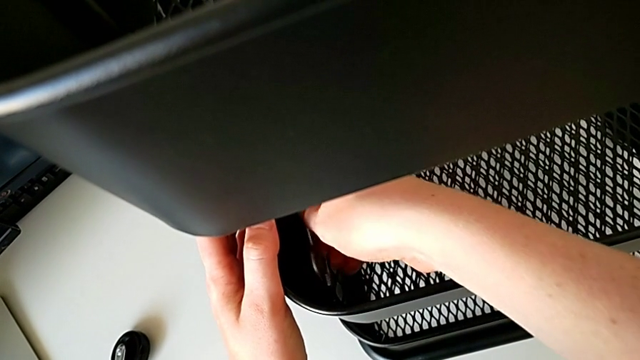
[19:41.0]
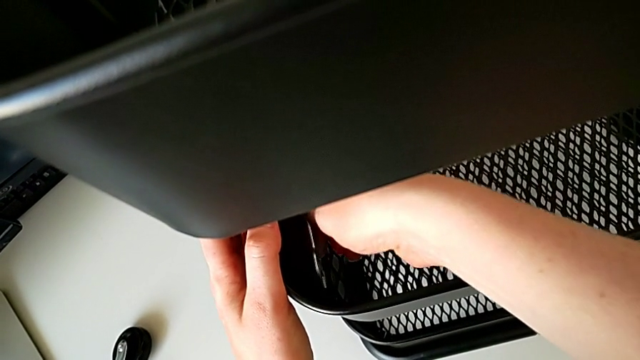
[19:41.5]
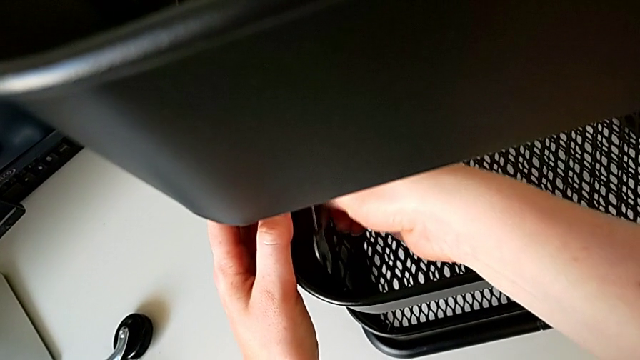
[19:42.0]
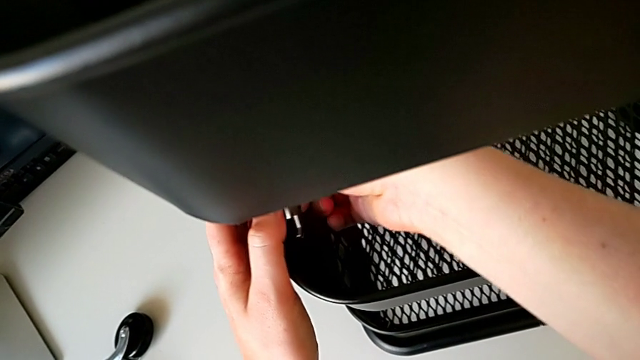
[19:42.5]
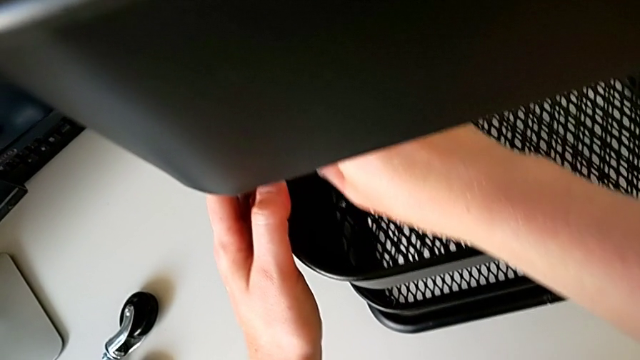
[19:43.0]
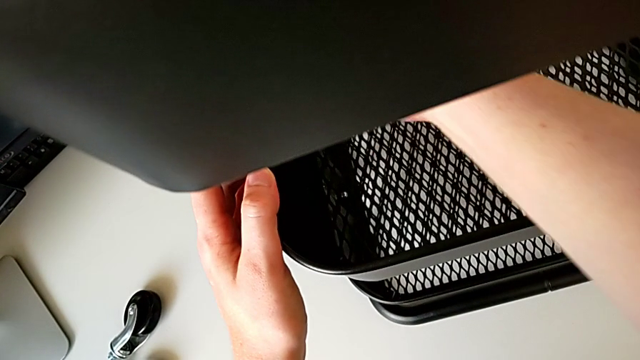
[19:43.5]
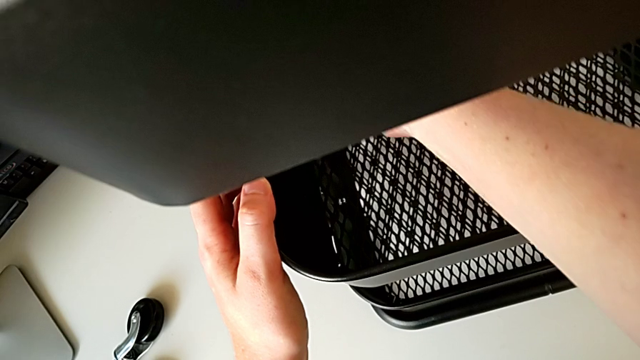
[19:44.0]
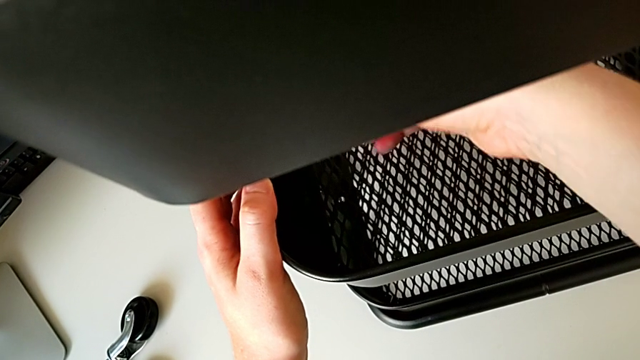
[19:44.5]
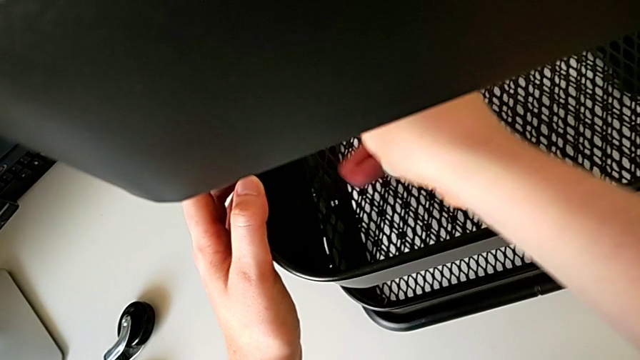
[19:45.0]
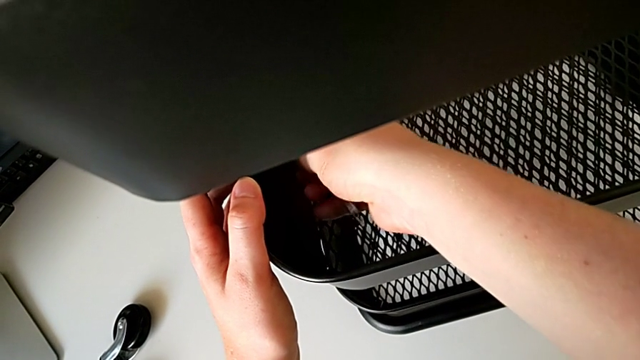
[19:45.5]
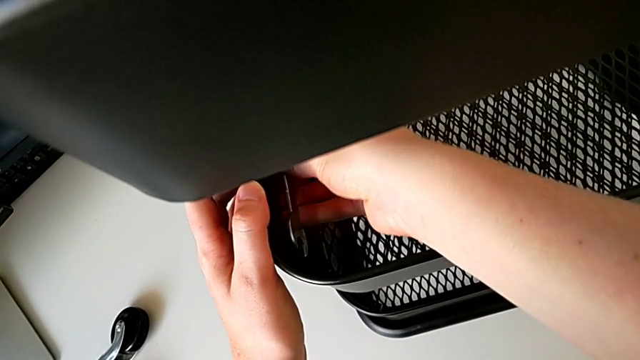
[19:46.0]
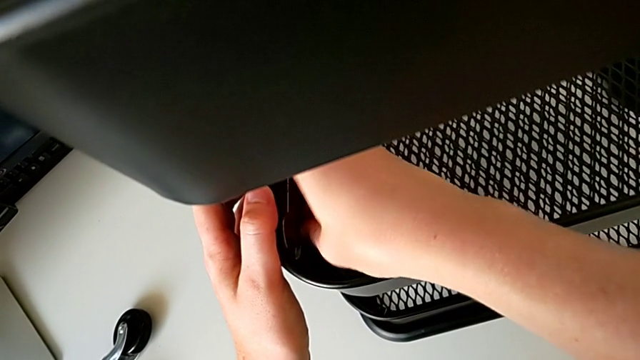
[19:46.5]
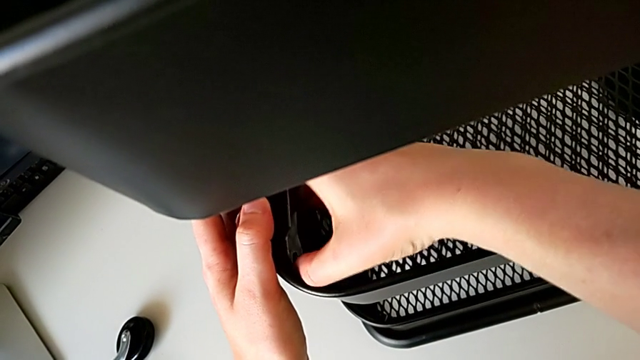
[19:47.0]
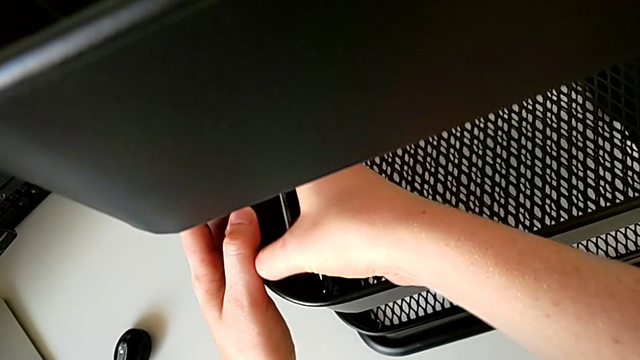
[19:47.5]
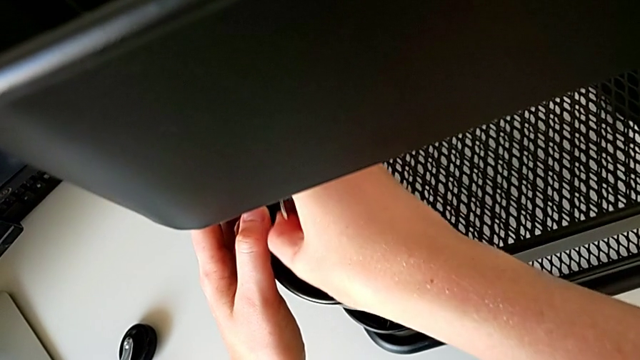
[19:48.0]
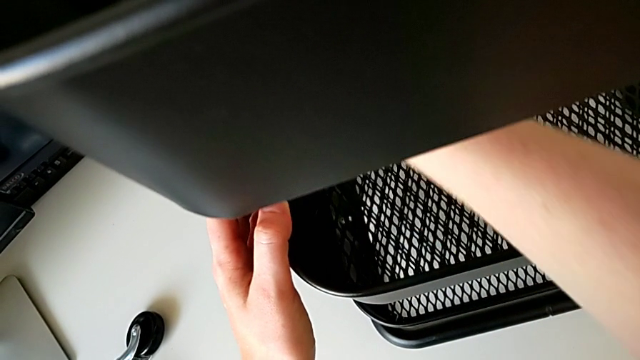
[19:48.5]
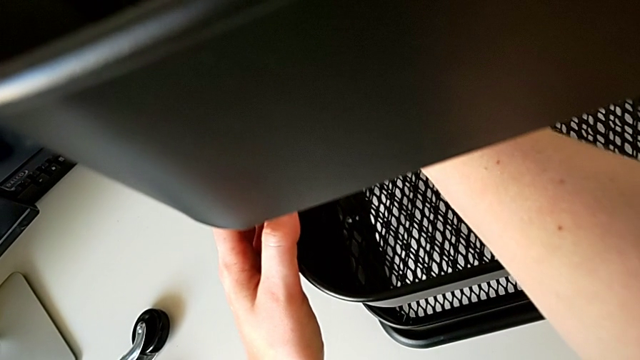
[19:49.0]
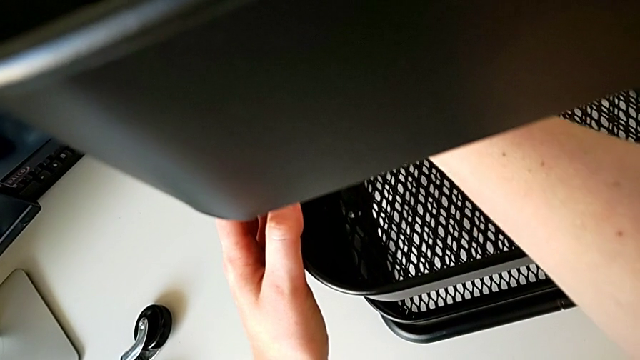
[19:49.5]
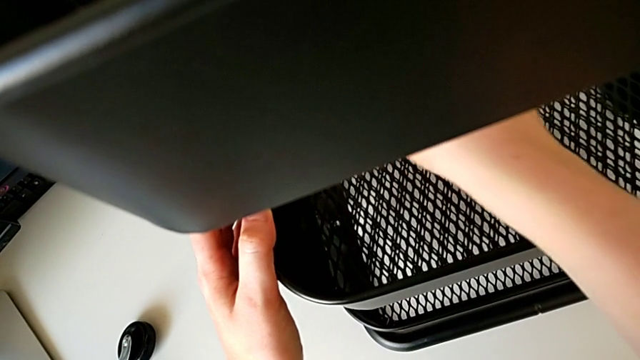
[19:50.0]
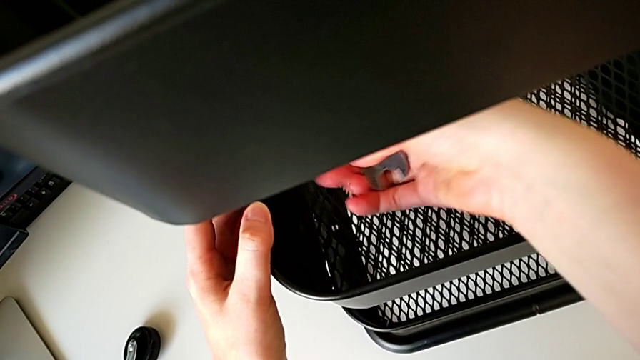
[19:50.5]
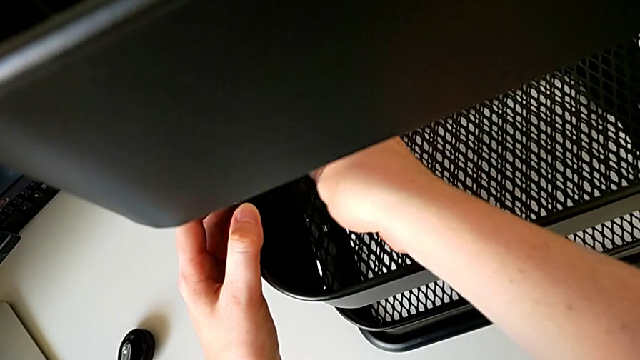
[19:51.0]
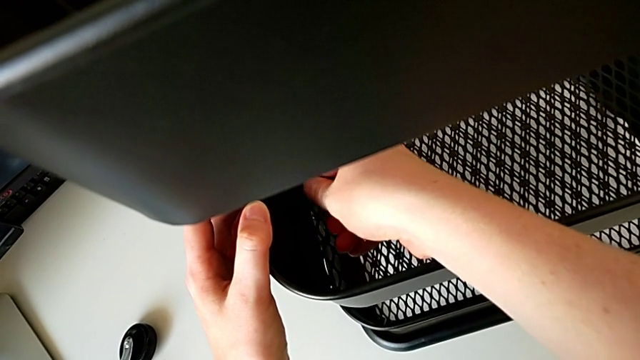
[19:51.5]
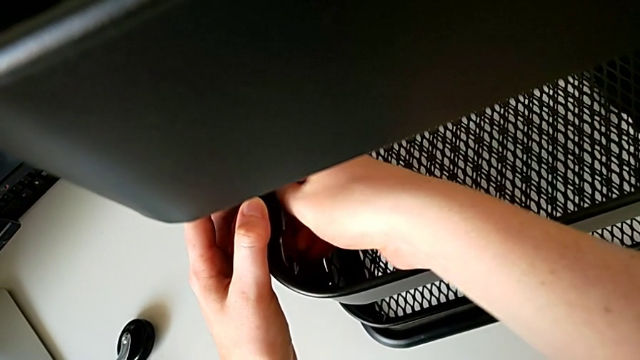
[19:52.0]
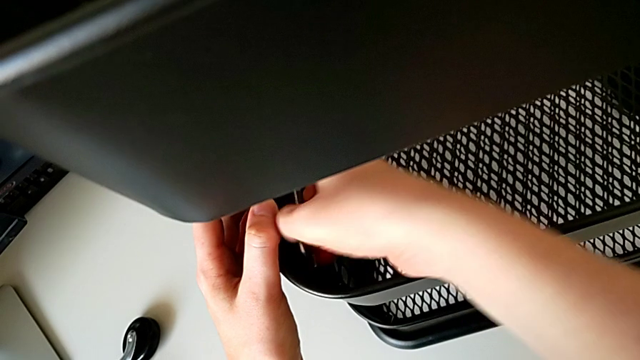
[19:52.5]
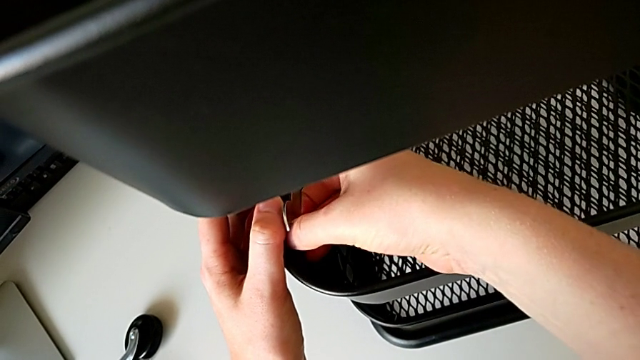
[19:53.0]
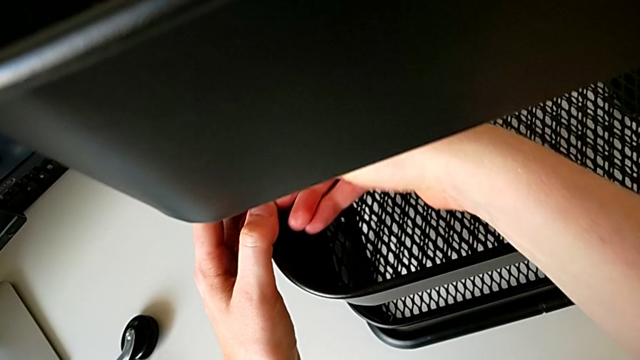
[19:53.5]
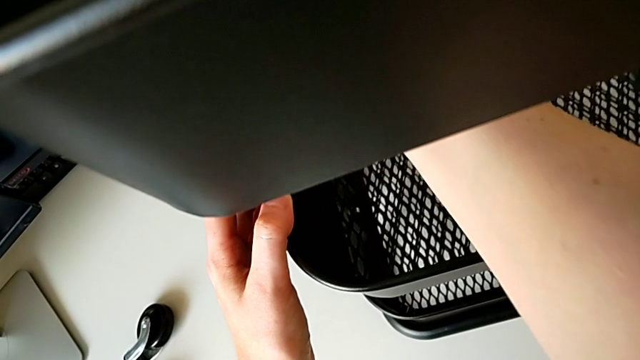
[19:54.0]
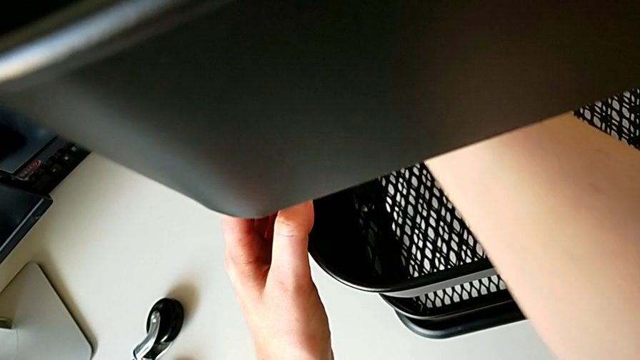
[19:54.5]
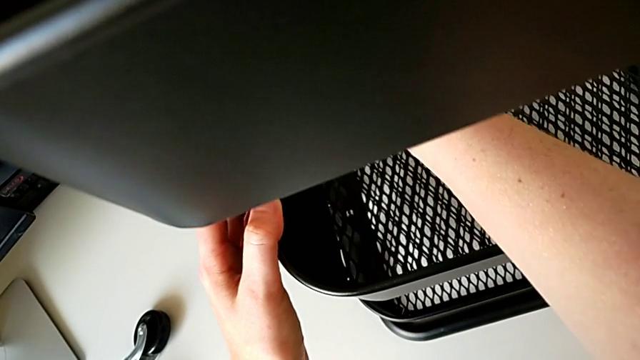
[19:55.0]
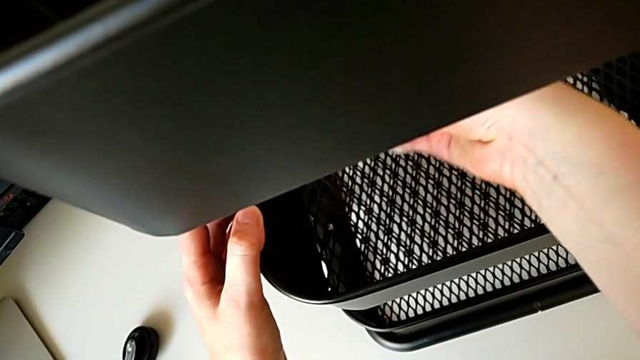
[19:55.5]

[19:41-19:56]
The camera wearer is screwing the third bracket into place. They keep screwing the hexagon cap nut.

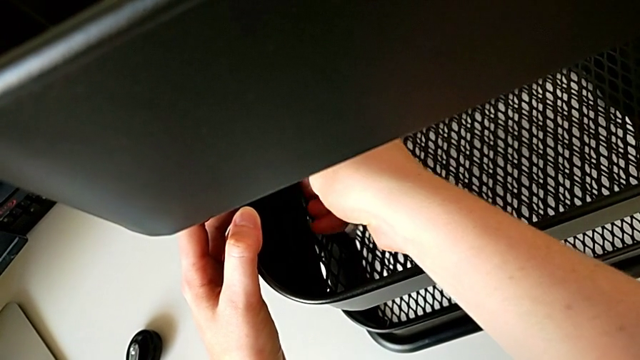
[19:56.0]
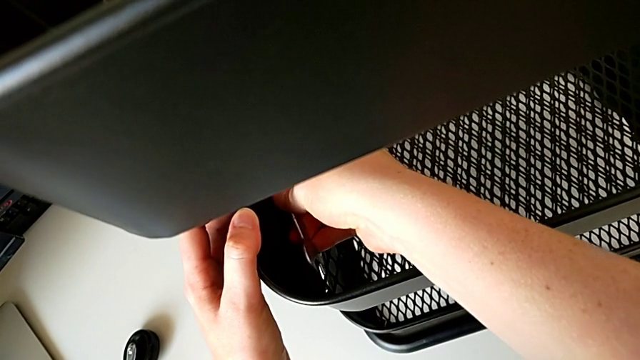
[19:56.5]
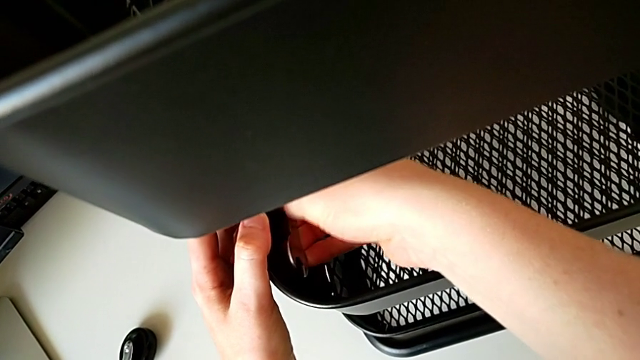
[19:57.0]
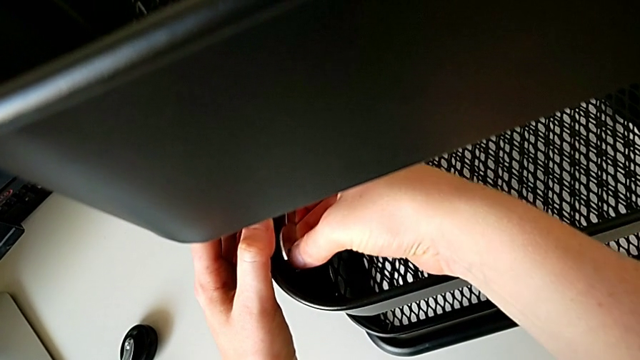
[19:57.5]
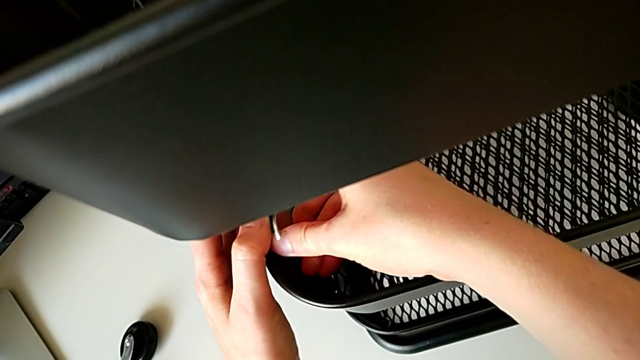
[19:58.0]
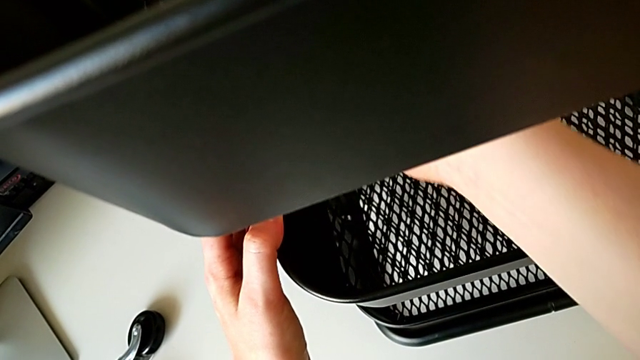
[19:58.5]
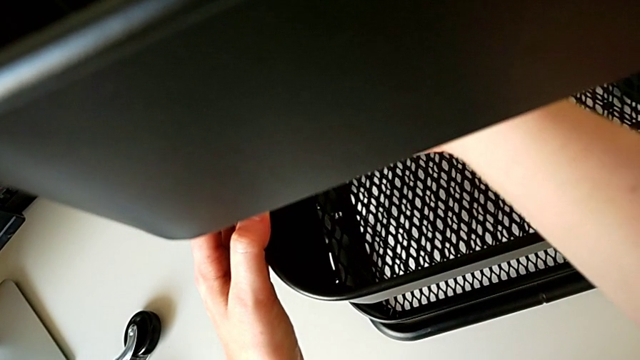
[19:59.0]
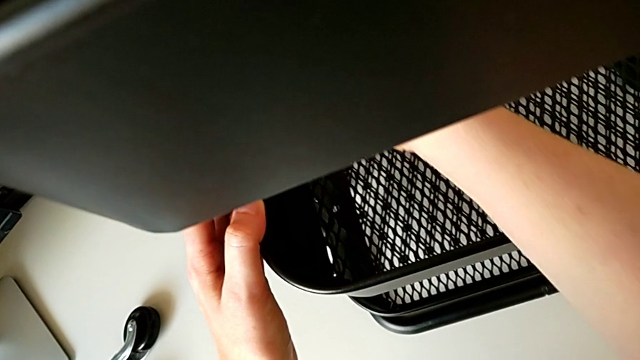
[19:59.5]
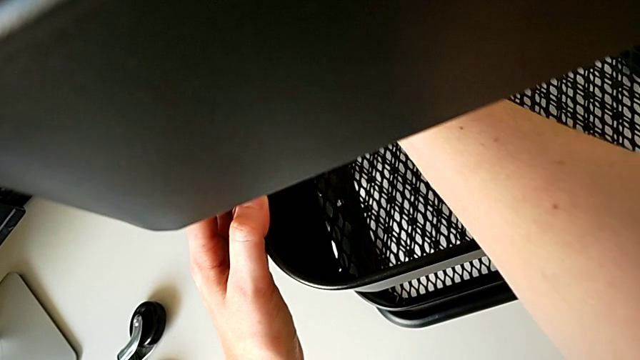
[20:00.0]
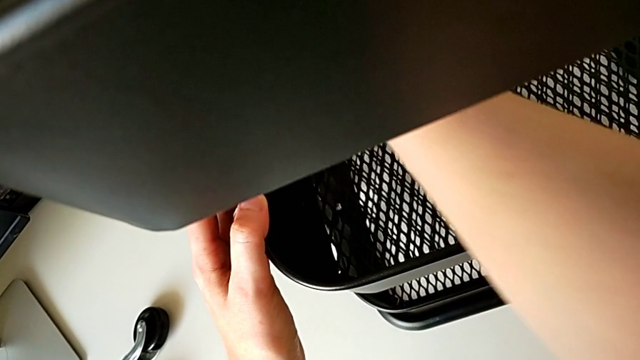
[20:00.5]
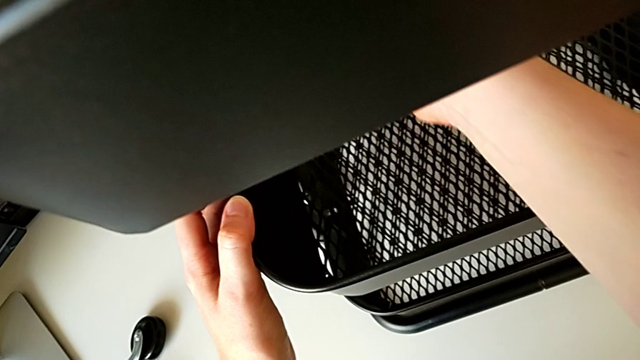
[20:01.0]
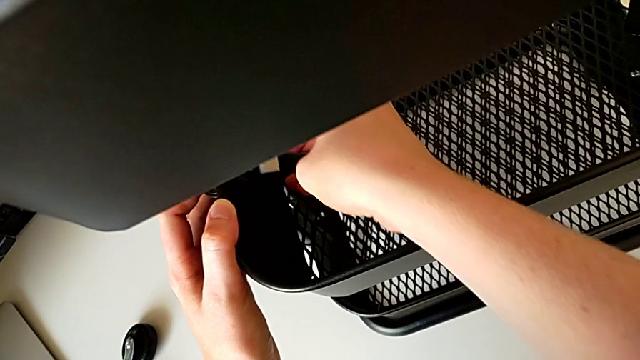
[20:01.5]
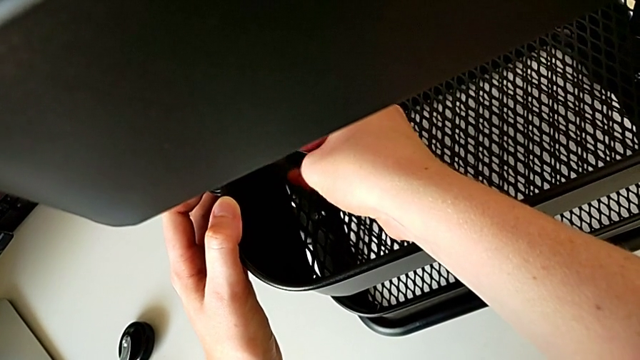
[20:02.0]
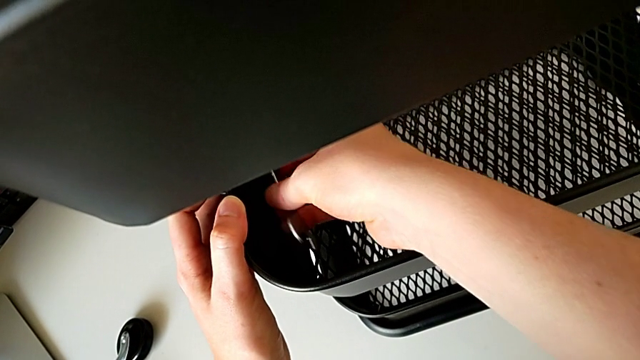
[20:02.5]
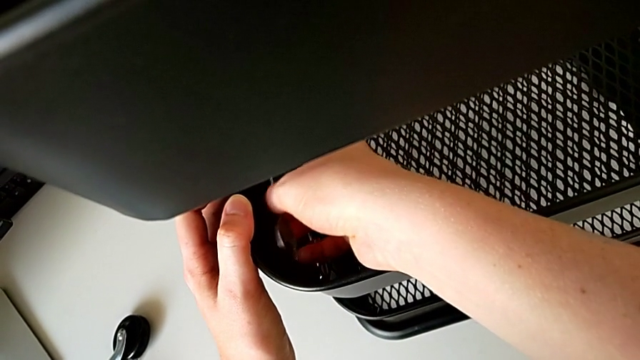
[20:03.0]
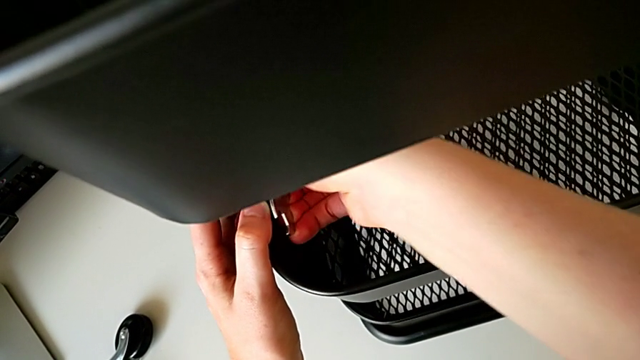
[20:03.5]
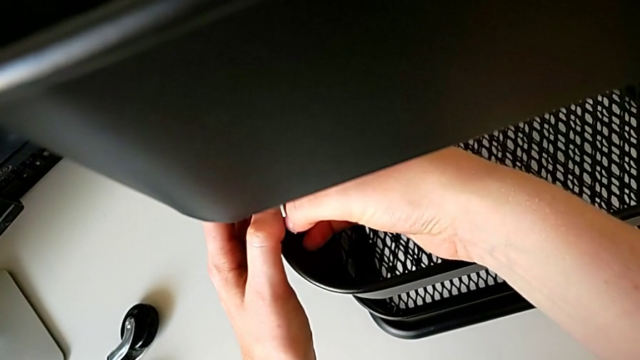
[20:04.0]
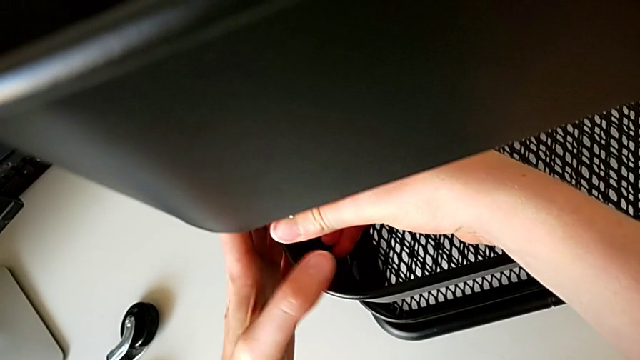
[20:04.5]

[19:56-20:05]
The camera wearer is screwing the third bracket into place. They keep screwing the hexagon cap nut.
